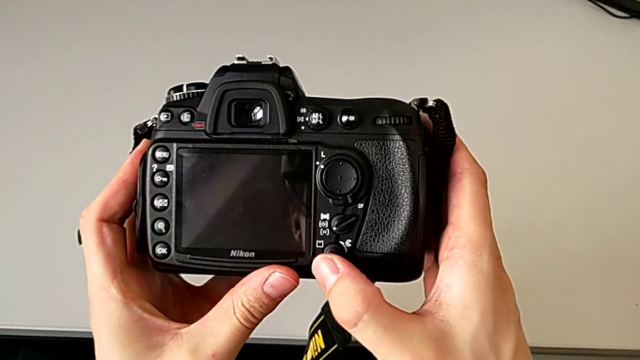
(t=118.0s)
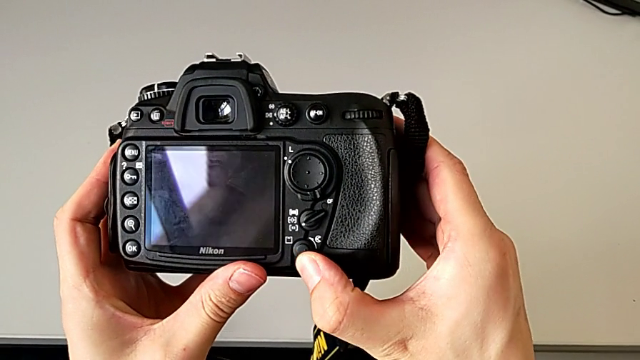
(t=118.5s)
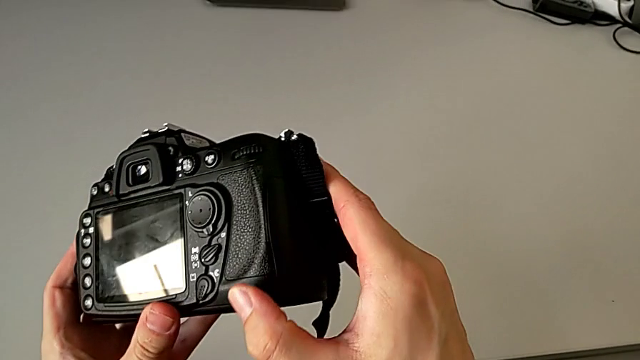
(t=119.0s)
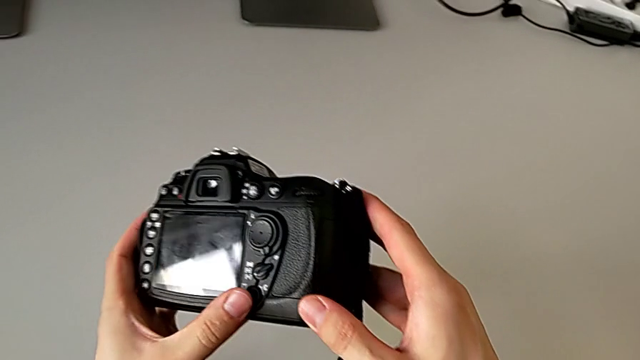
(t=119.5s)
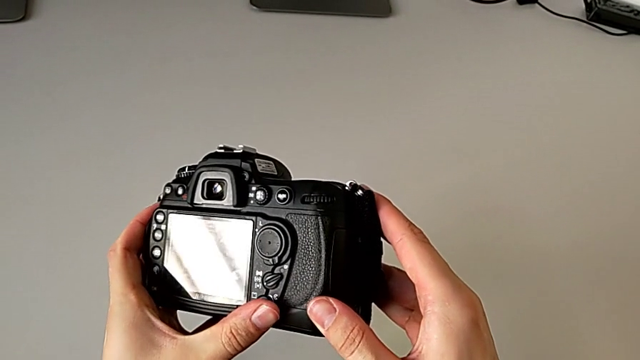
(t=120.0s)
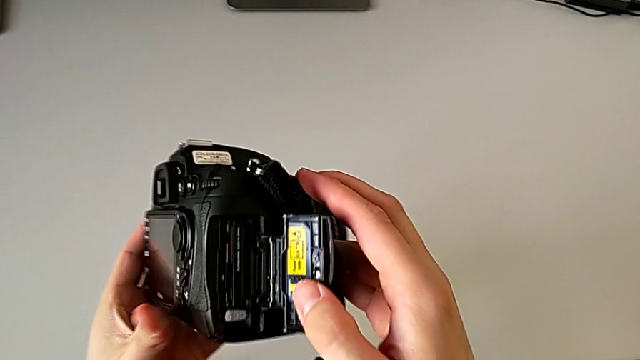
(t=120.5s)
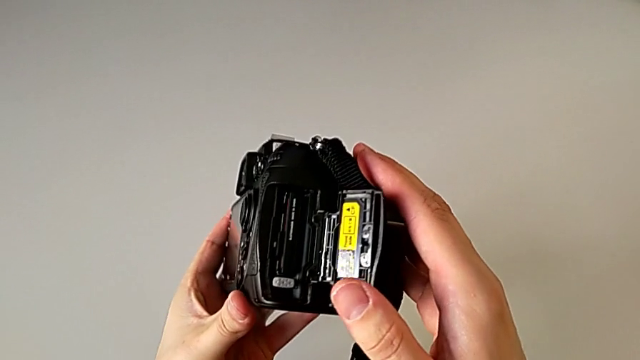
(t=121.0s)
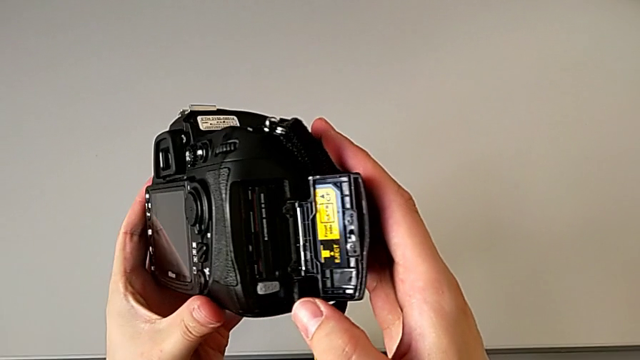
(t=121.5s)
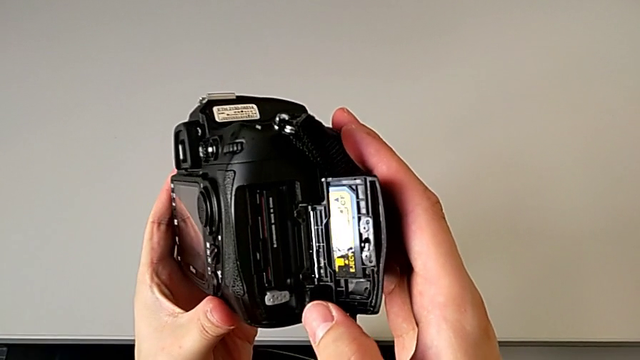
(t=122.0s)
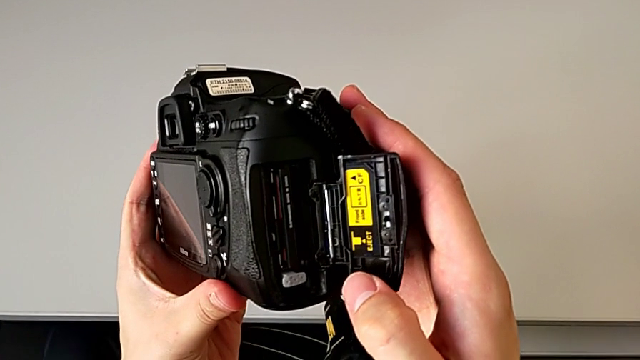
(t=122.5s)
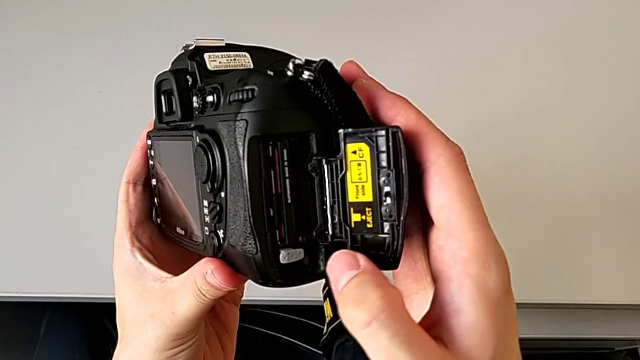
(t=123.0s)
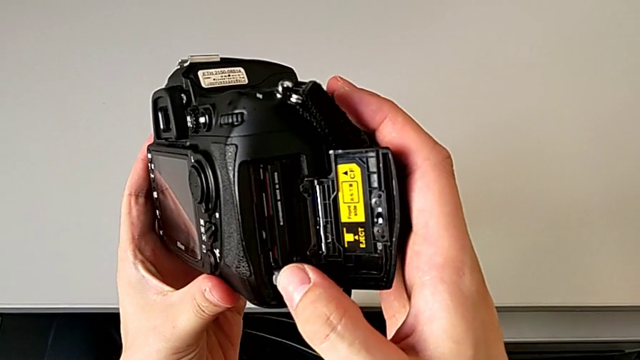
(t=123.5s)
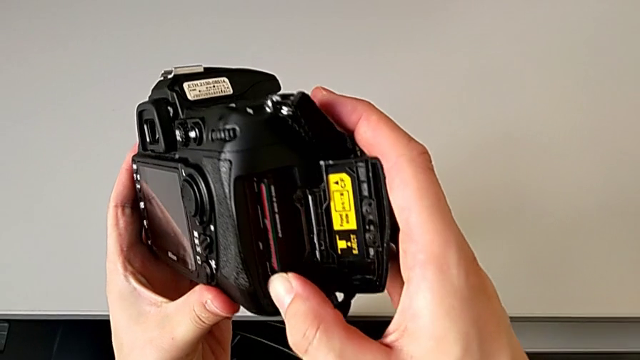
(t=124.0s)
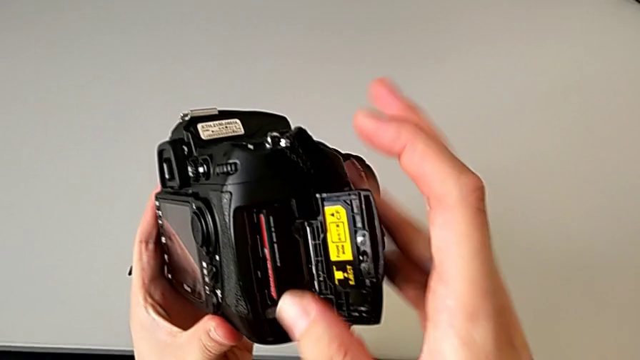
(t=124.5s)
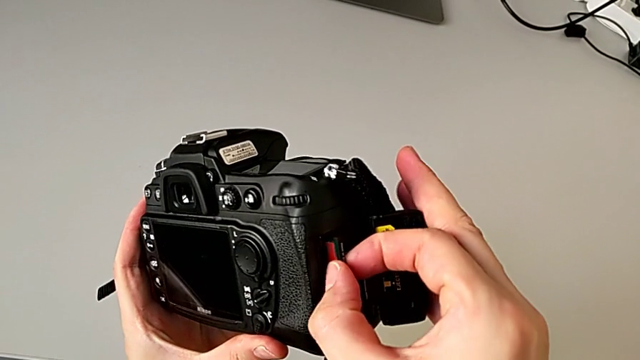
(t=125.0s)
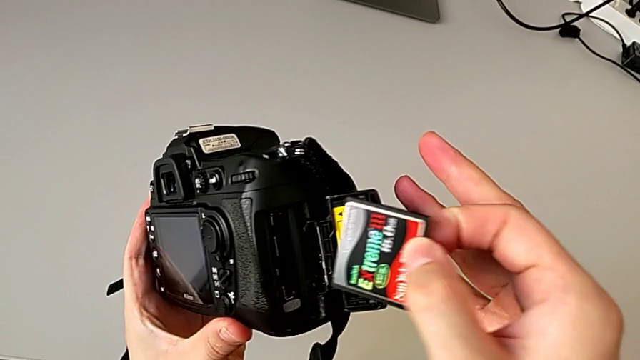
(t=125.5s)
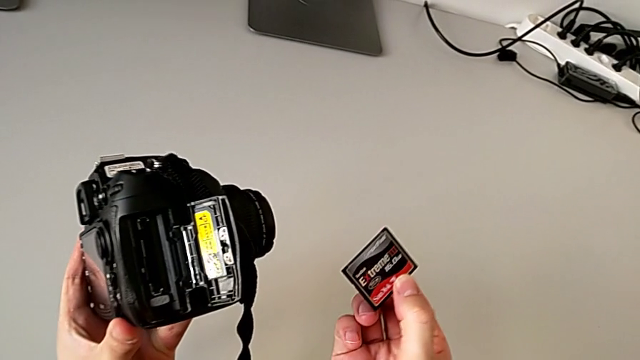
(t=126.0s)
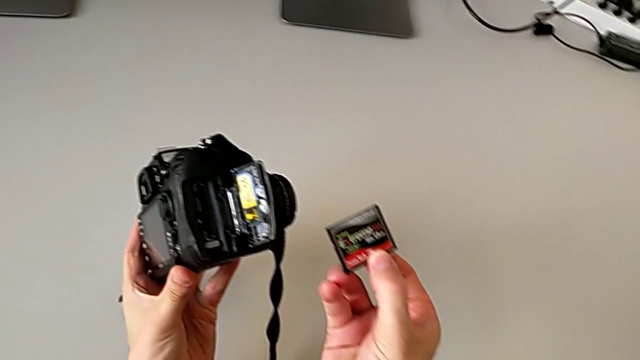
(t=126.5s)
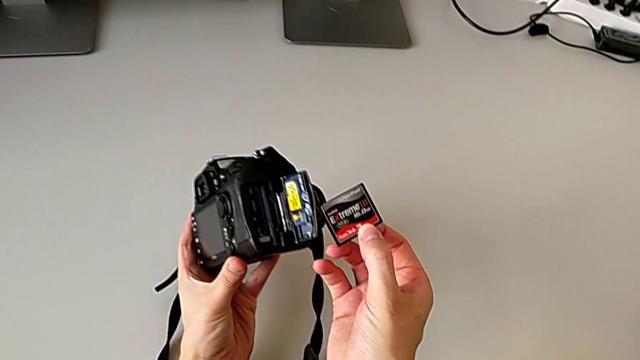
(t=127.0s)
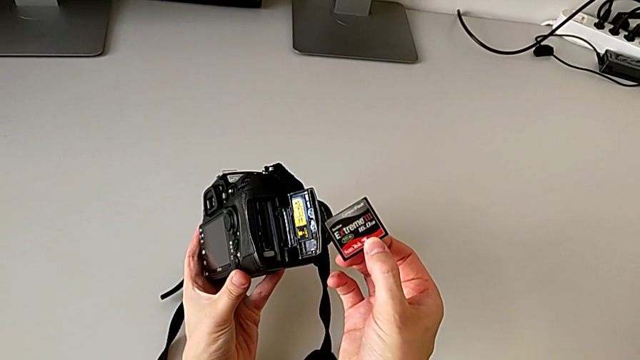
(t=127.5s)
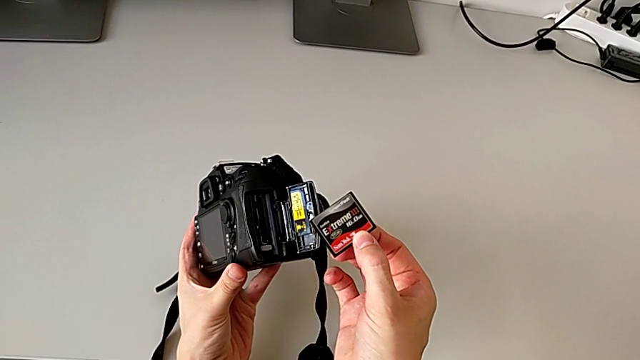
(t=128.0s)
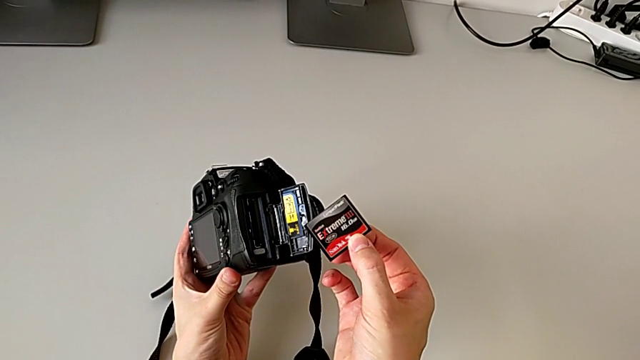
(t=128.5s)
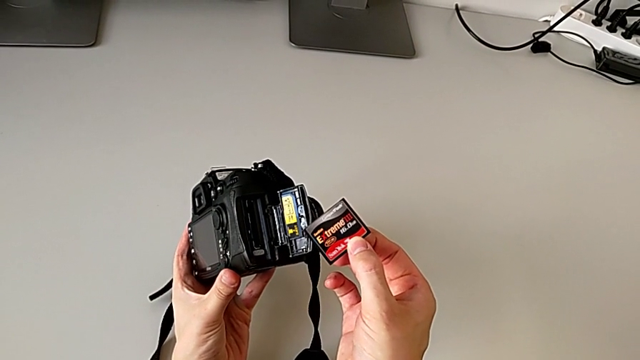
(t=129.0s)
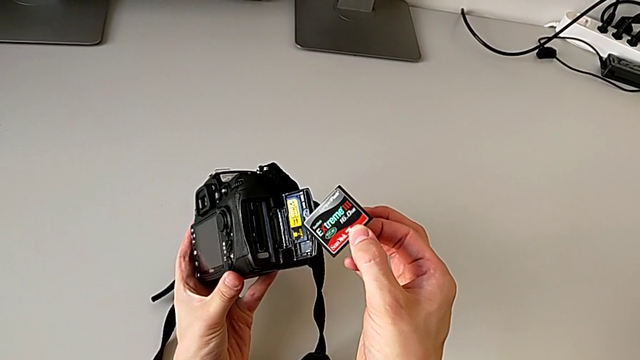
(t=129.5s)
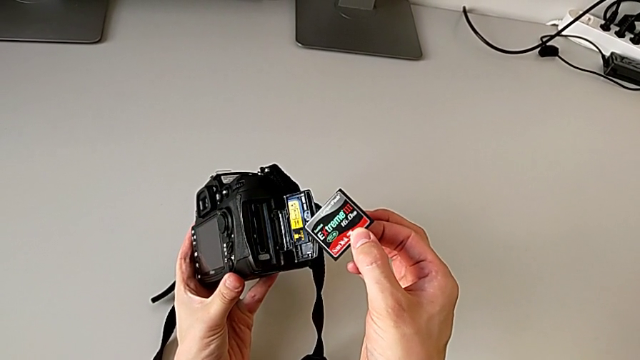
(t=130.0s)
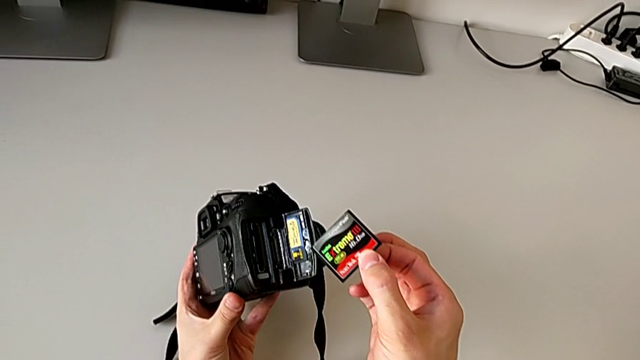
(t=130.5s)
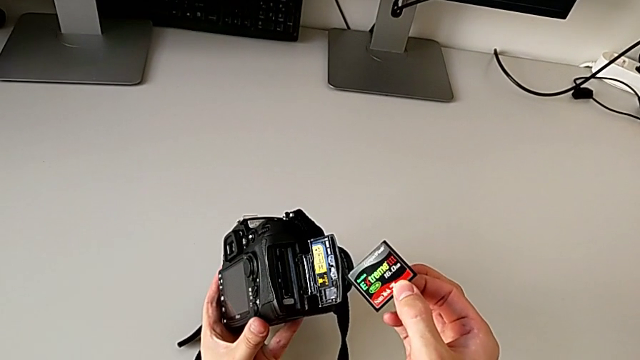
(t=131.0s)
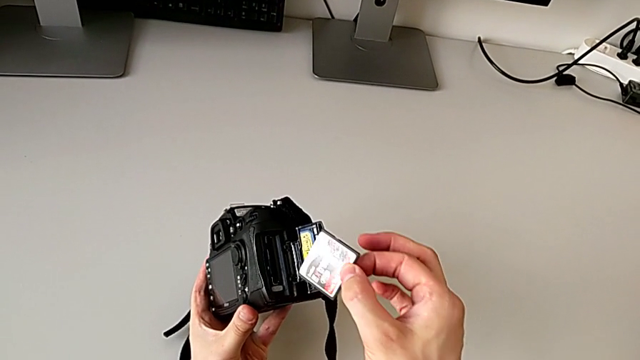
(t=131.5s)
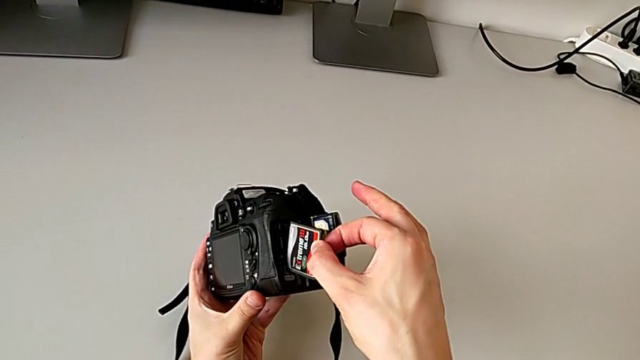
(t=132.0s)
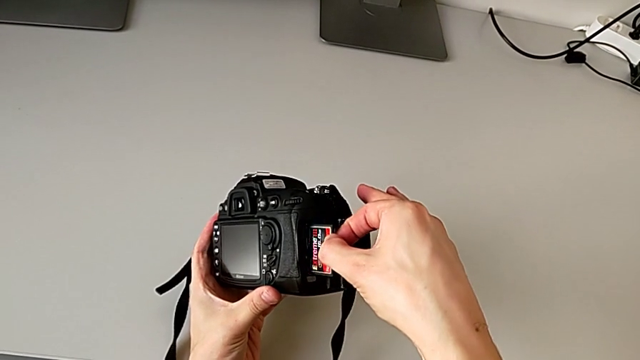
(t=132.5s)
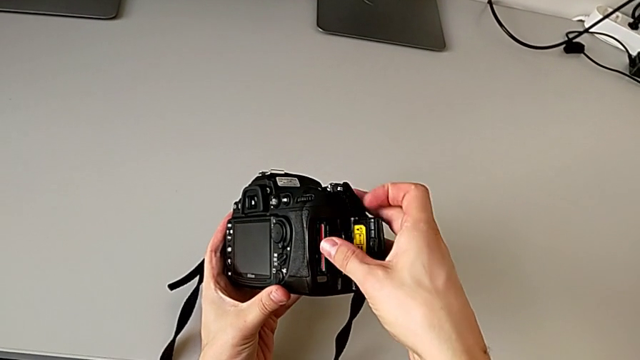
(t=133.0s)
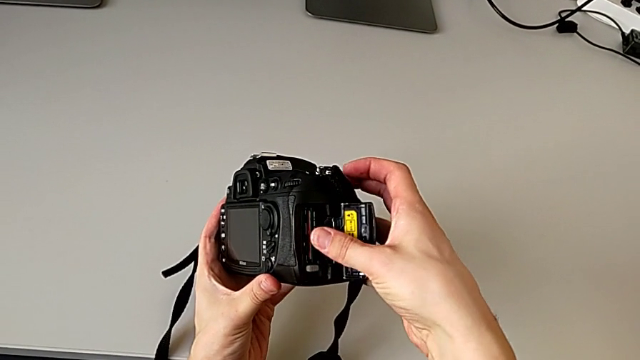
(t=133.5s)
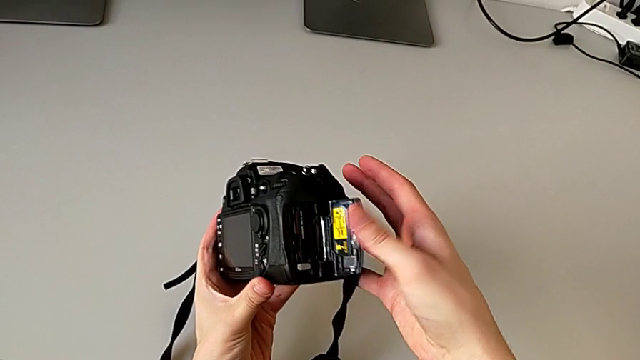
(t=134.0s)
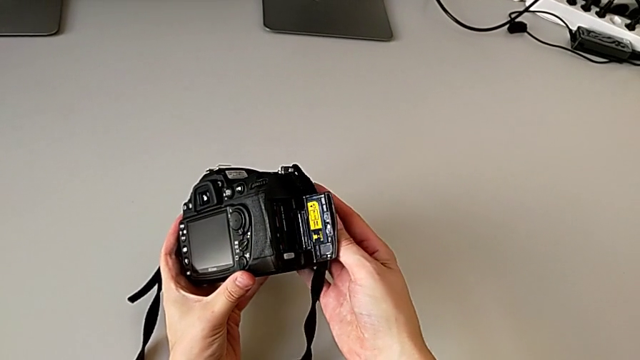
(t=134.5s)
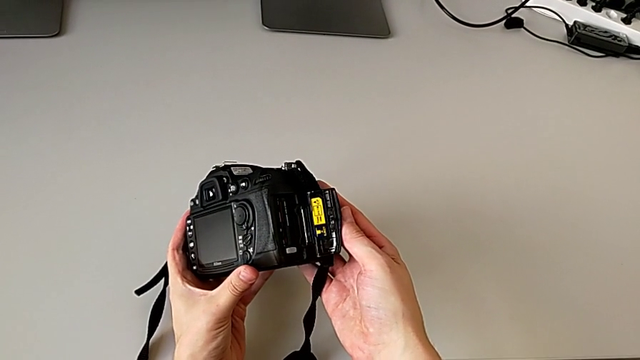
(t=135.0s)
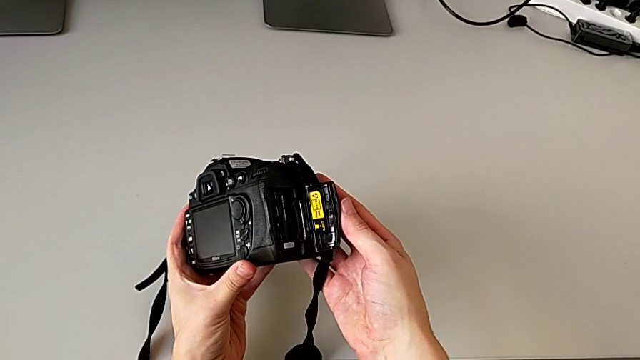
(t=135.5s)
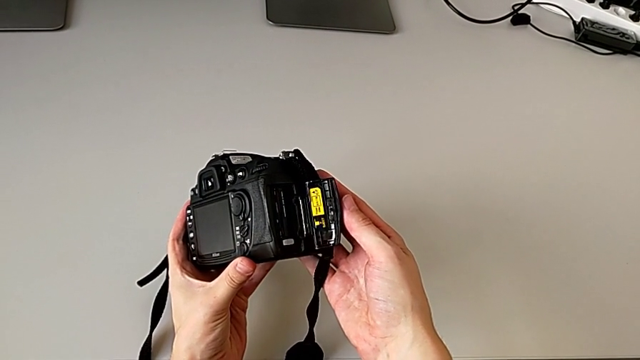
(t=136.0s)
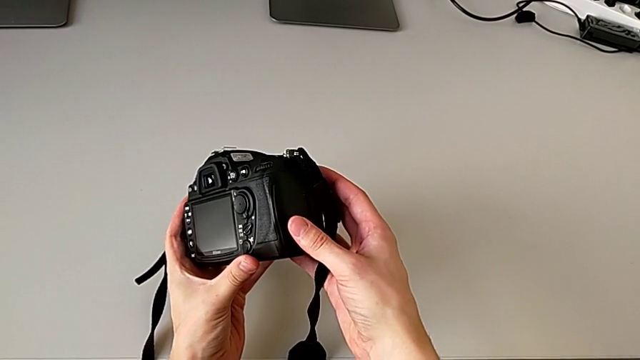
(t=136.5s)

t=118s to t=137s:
The camera wearer is changing the SD card. They press the rotary switch, open the SD slot, open the lateral SD slot, press the button, withdraw the SD card, hold the rectangular SD card, insert it, press it and close the rectangular SD slot.
